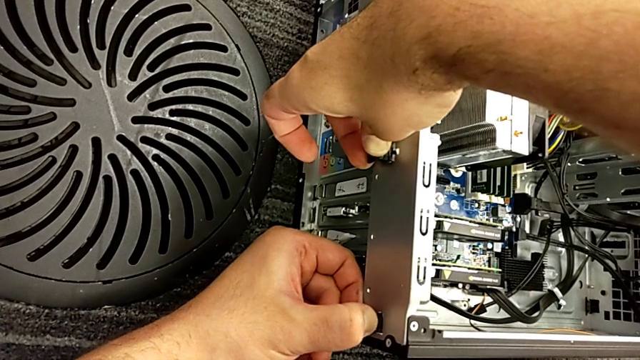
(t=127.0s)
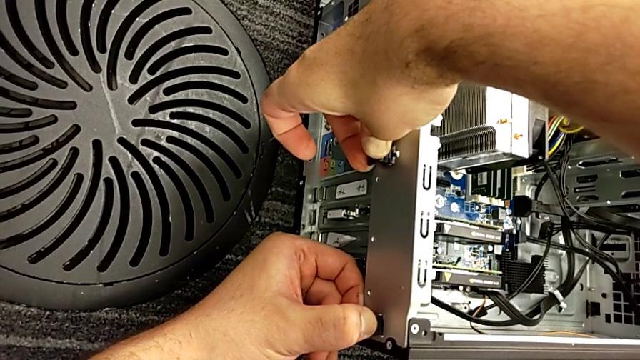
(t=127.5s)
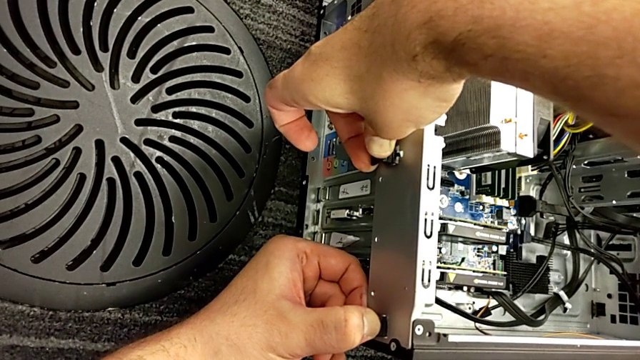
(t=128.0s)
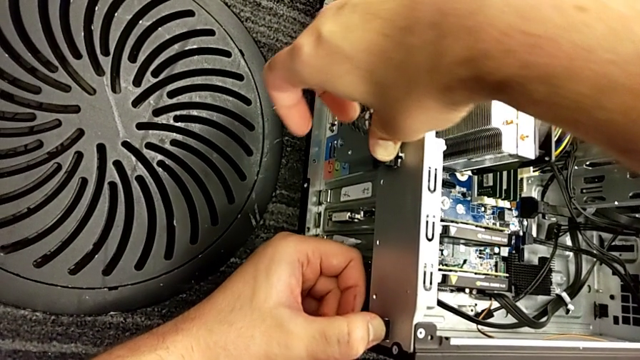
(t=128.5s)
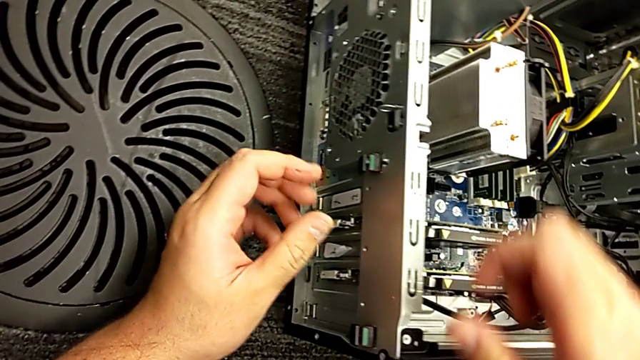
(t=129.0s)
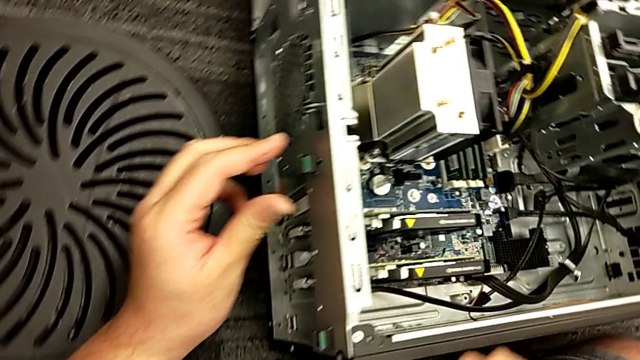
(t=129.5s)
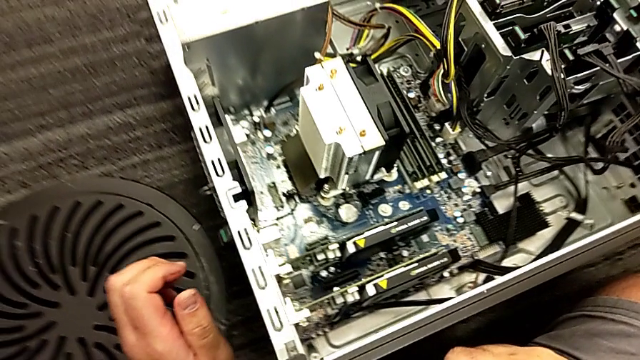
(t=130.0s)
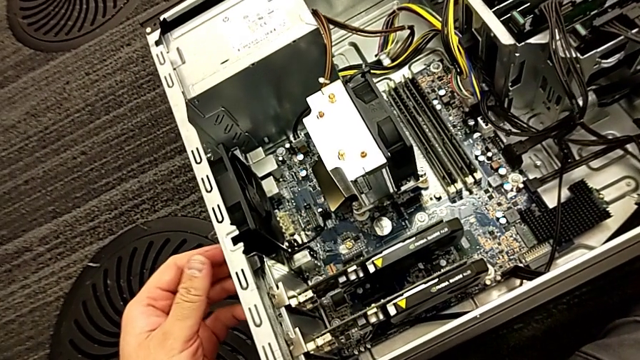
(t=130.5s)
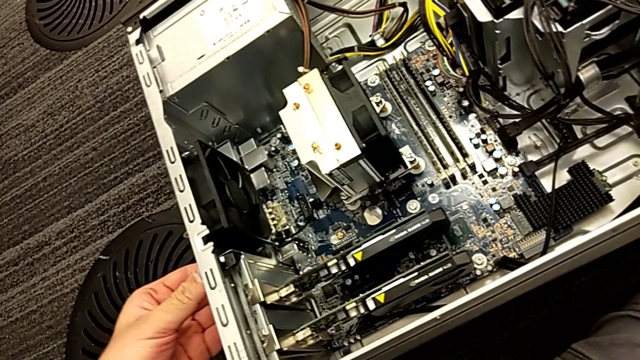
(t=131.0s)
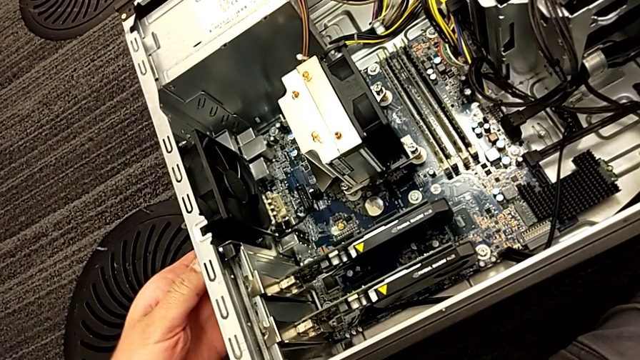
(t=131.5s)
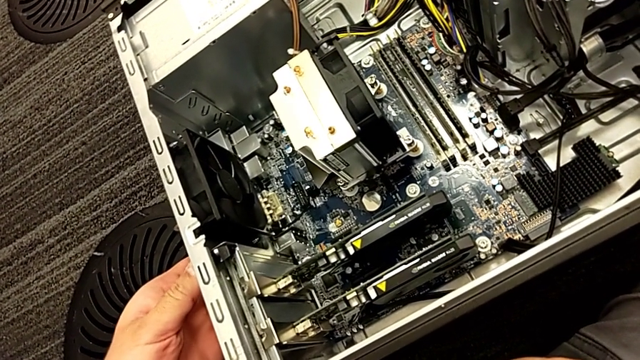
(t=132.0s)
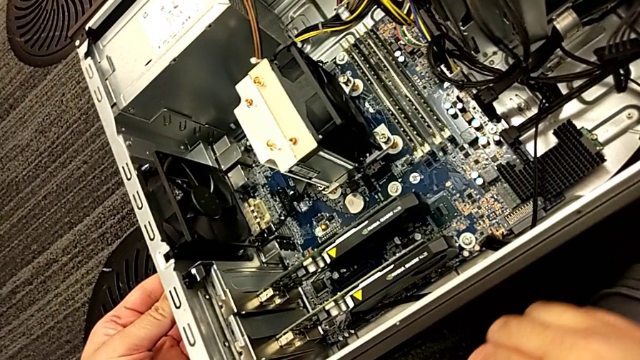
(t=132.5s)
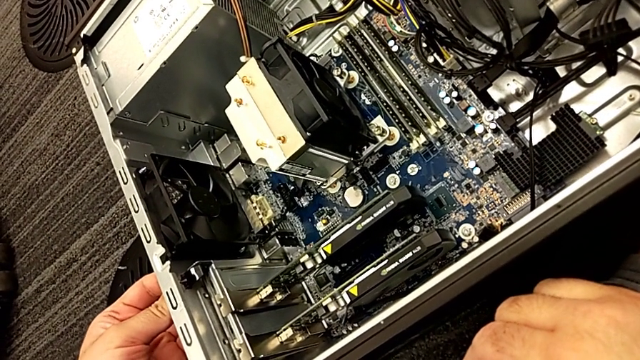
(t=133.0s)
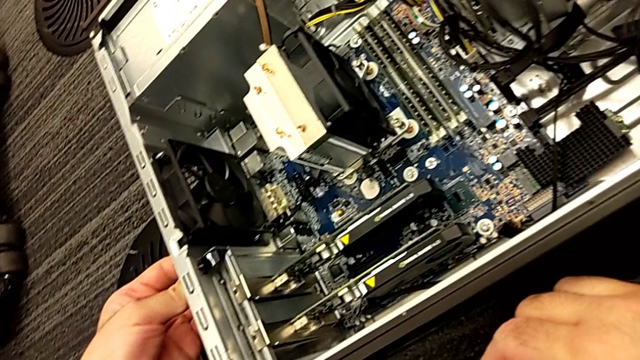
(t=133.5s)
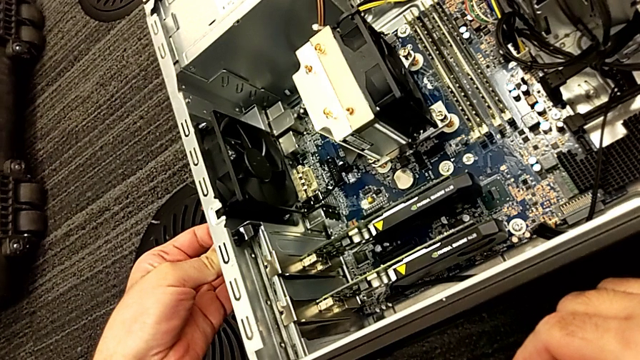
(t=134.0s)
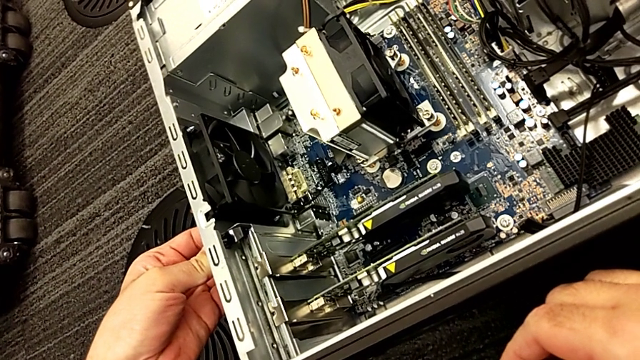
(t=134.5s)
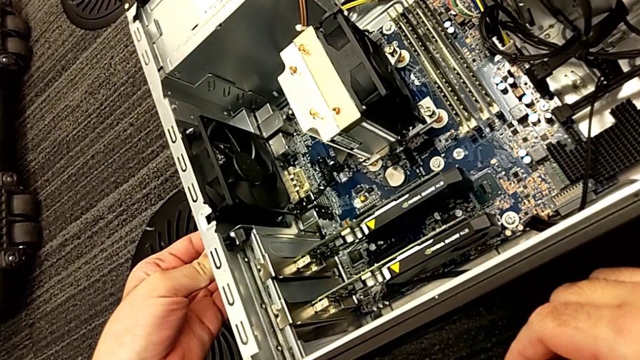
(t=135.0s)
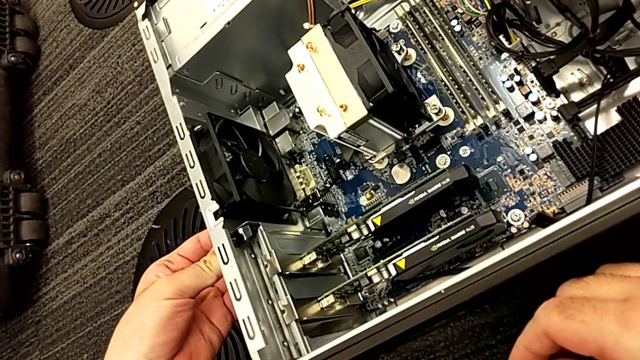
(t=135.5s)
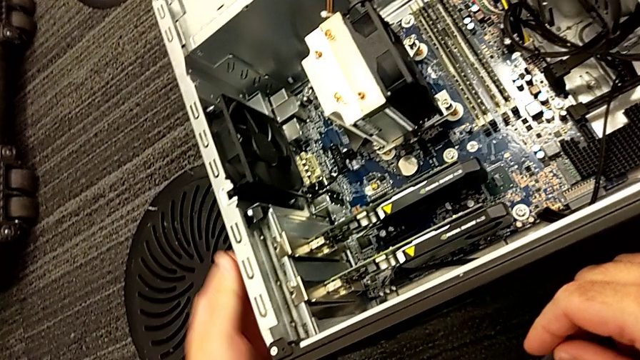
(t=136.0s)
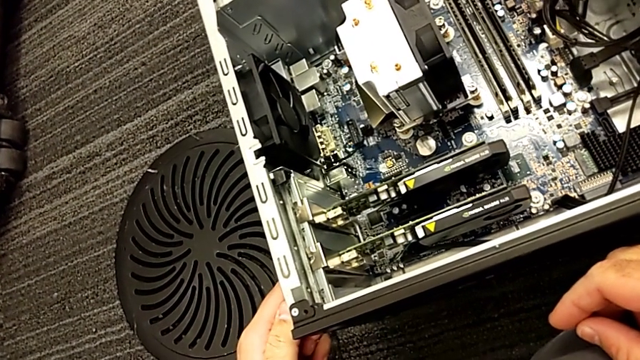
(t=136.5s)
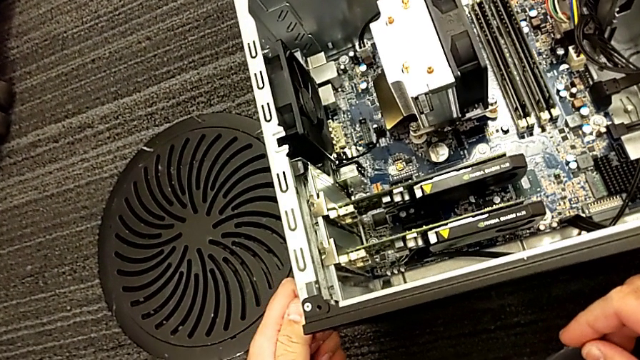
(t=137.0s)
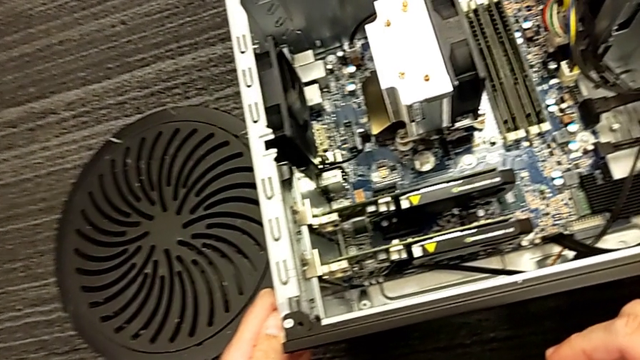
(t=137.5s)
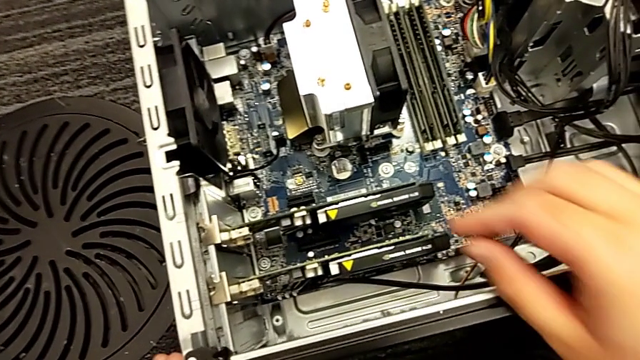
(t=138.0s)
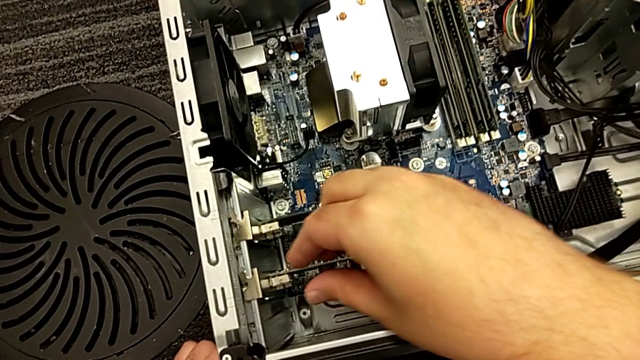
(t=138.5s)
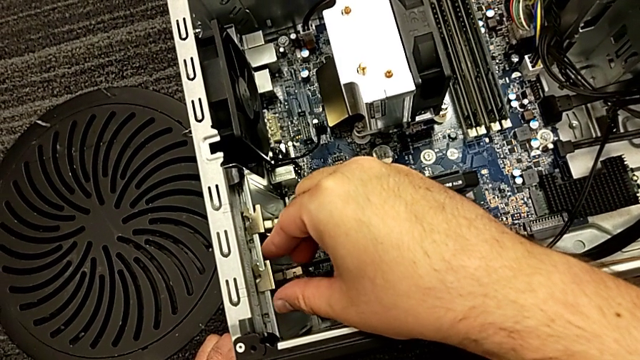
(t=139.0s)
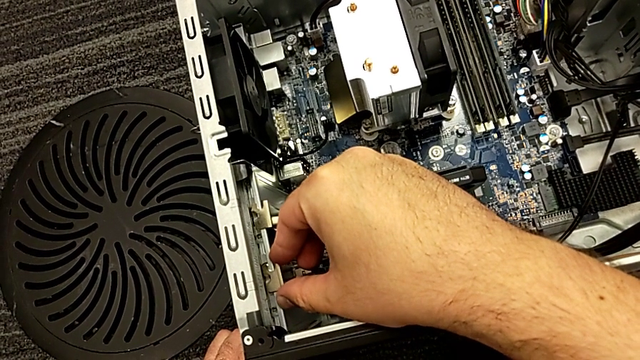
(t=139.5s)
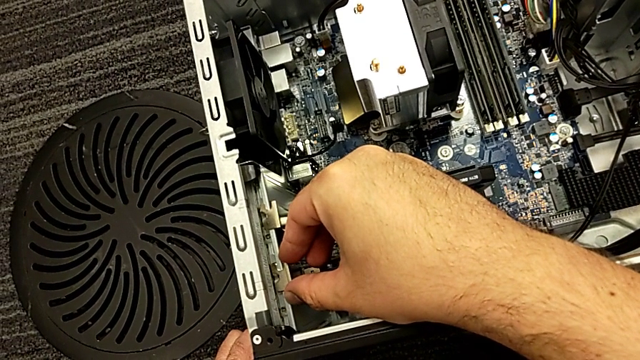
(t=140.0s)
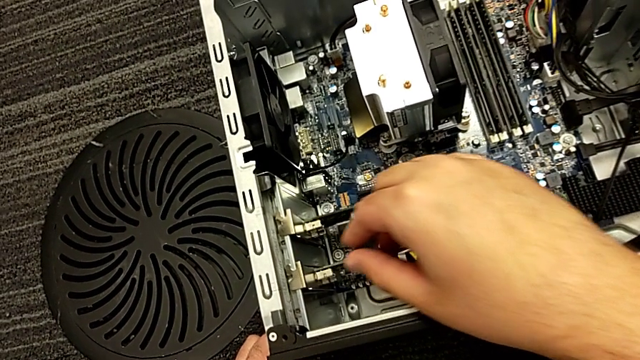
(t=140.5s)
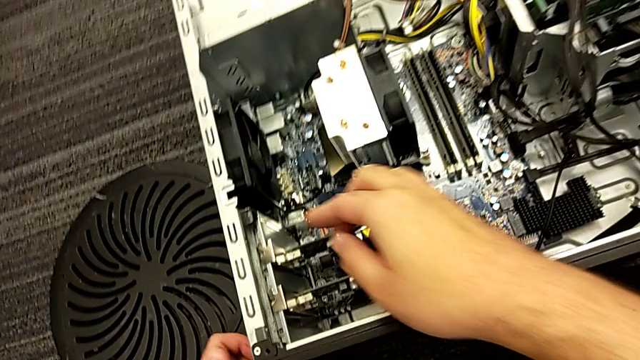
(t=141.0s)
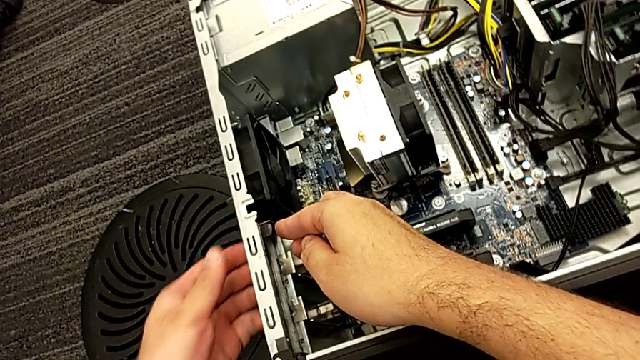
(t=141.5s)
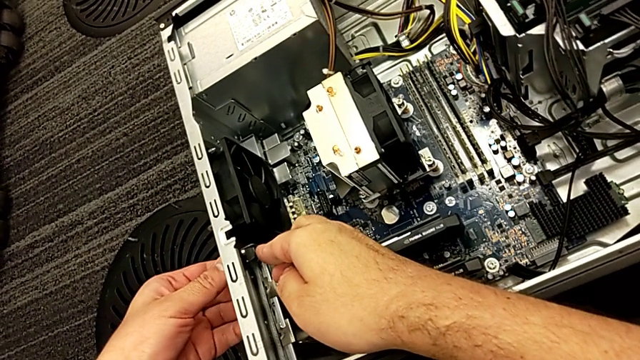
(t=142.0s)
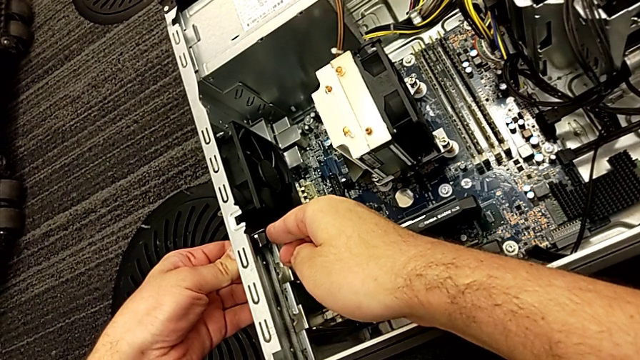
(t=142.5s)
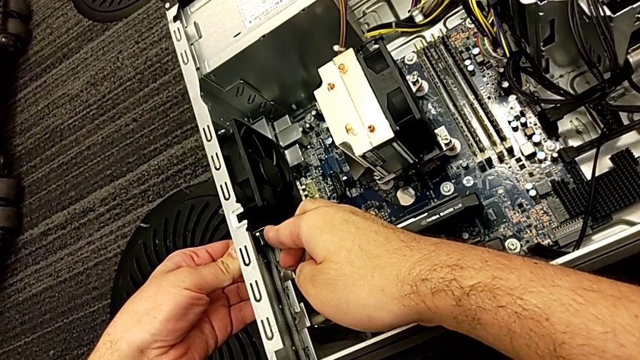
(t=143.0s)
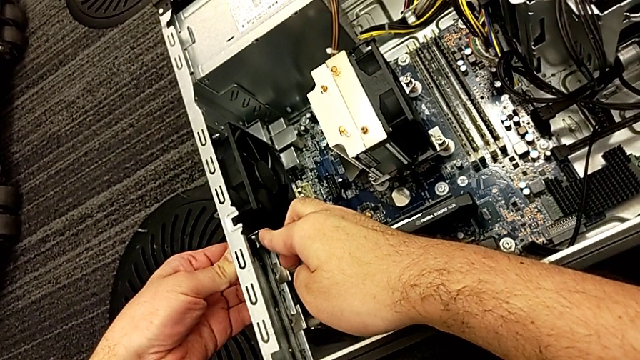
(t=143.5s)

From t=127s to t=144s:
The camera wearer is pulling the computer tabs. They grab the computer tab twice, grab the second graphic card and grab the computer tab twice.

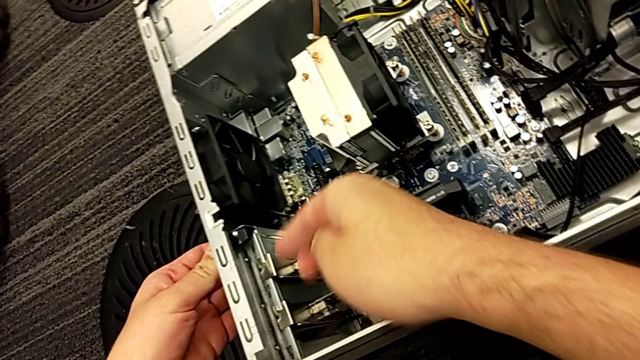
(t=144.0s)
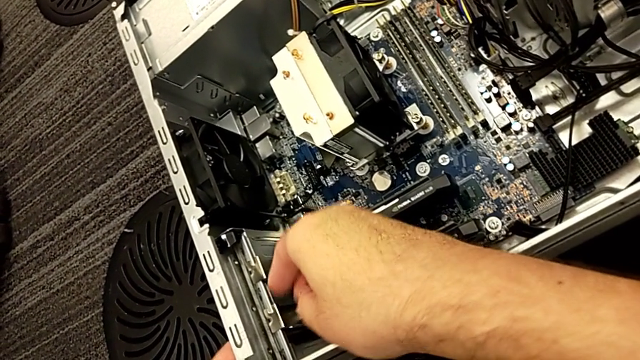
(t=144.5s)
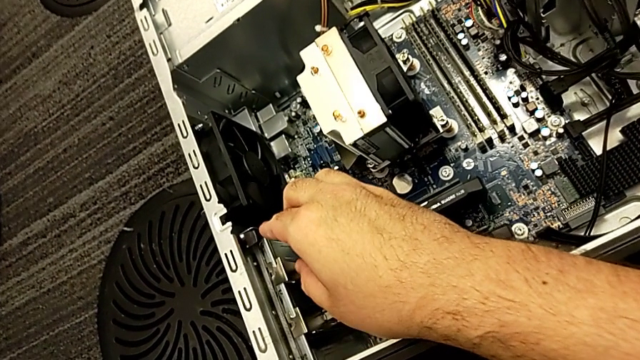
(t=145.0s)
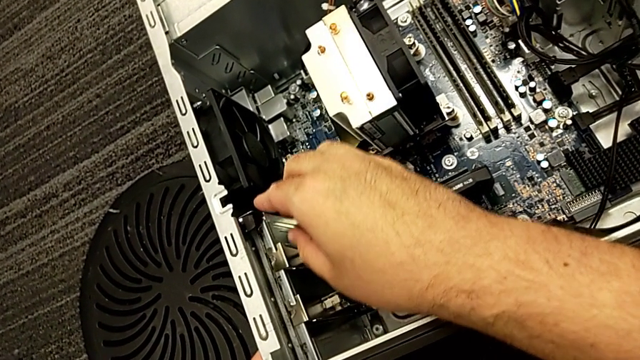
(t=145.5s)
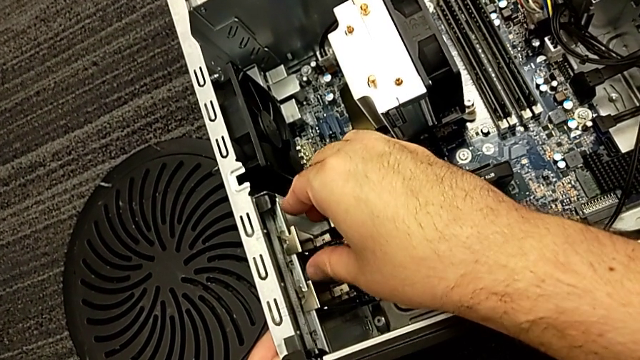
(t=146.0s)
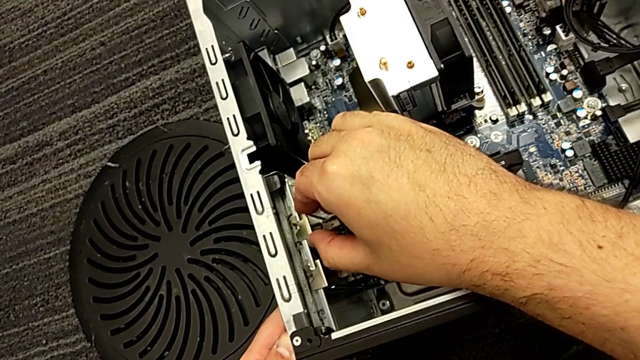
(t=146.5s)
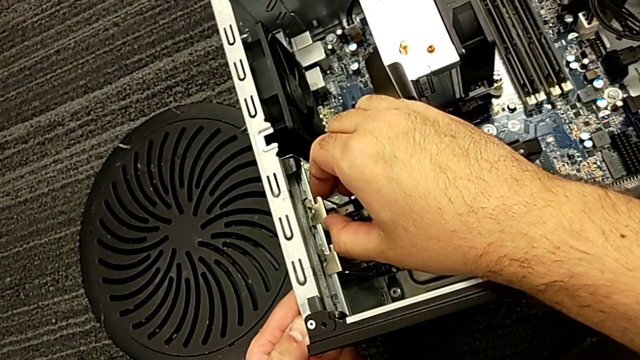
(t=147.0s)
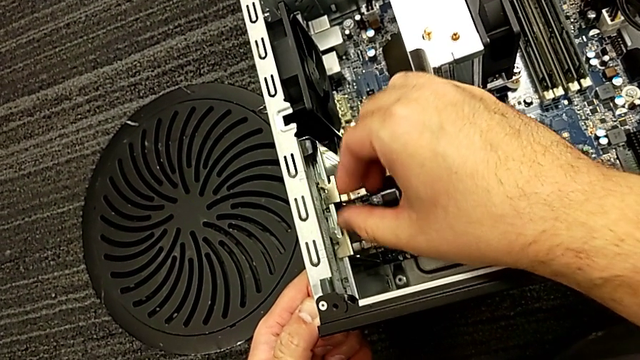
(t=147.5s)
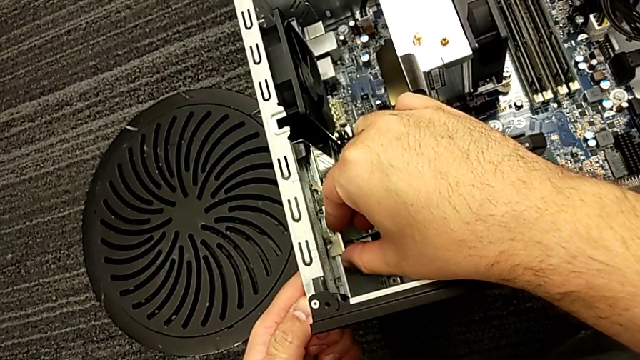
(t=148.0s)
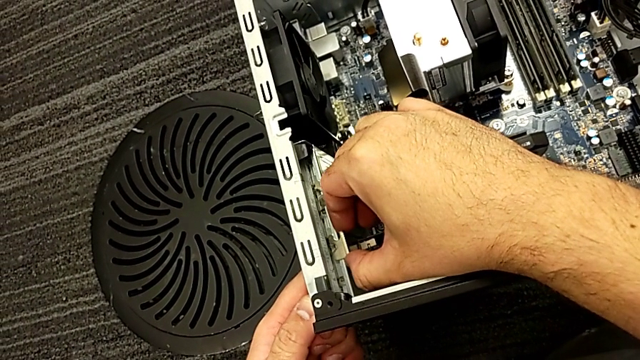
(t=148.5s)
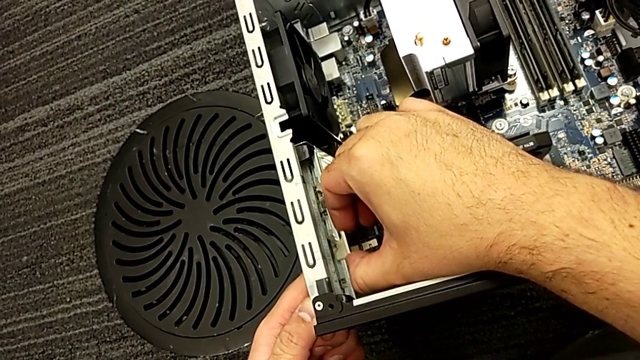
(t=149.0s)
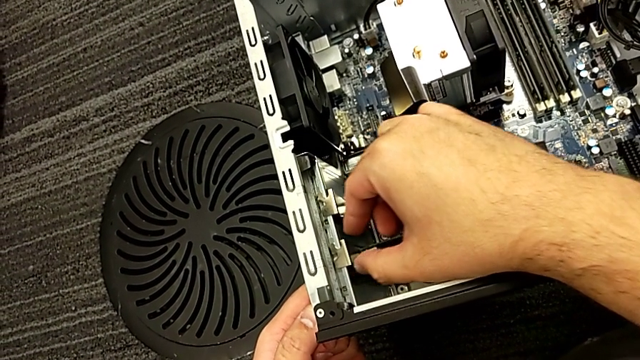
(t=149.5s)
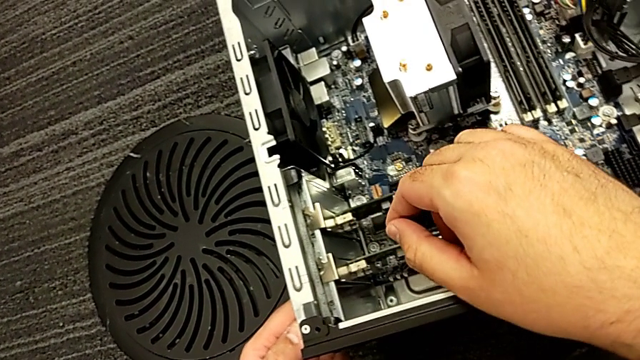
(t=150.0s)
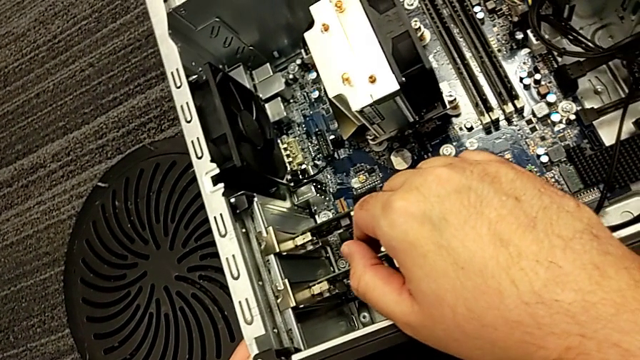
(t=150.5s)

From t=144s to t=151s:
The camera wearer is disassembling the graphic card. They grab the first graphic card and grab the second graphic card.
